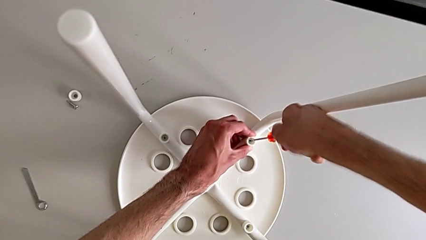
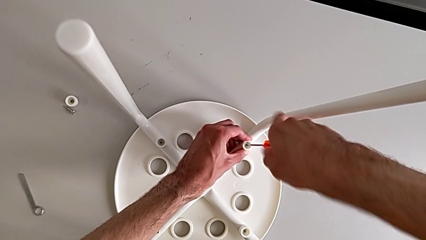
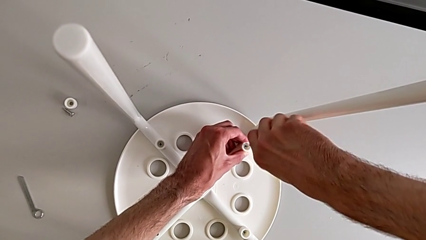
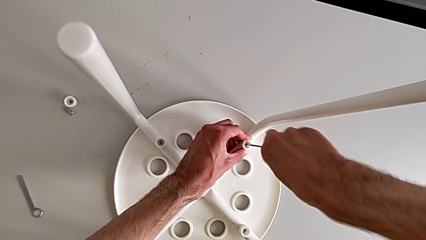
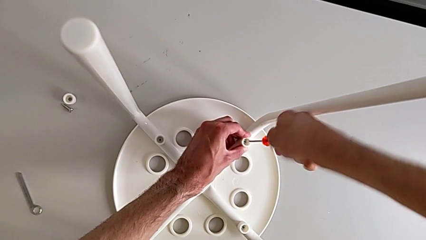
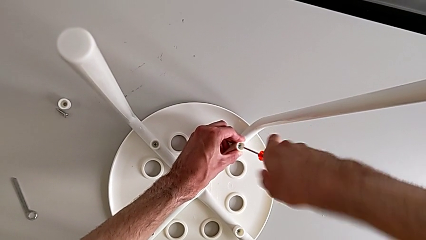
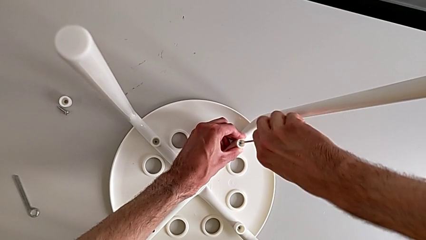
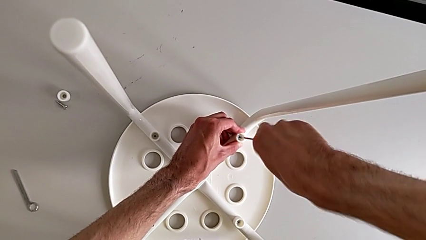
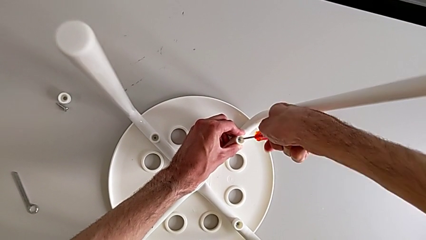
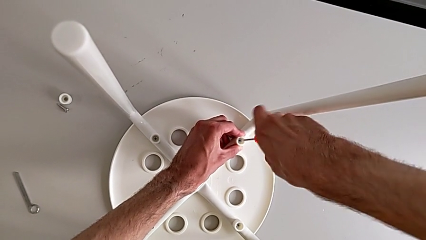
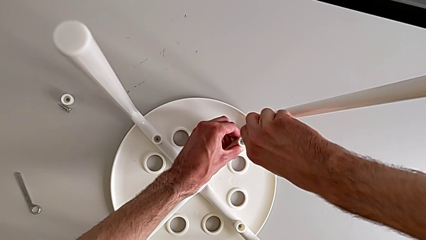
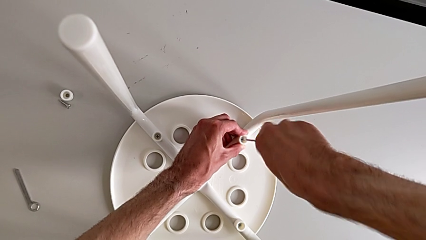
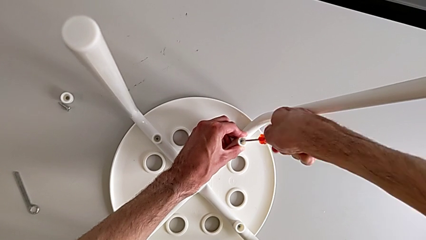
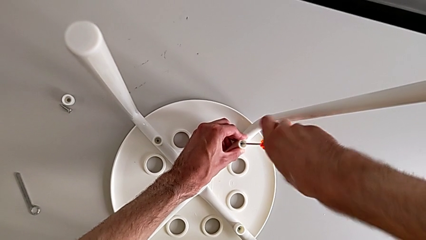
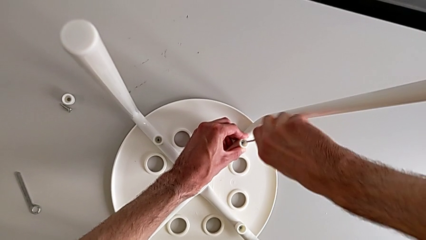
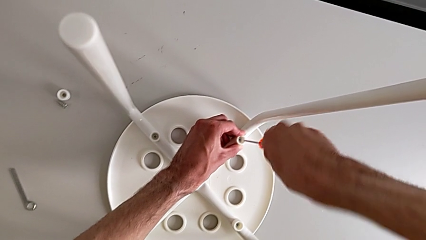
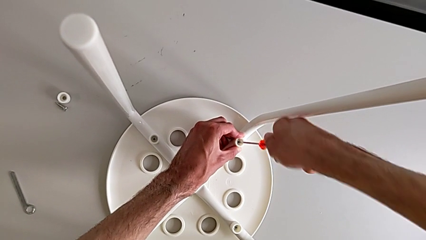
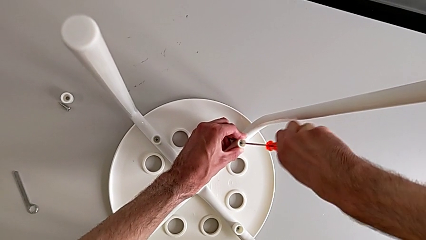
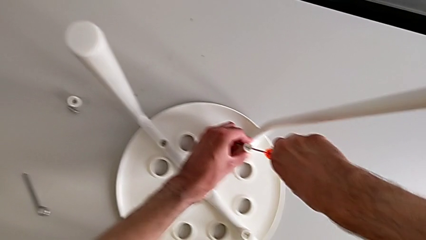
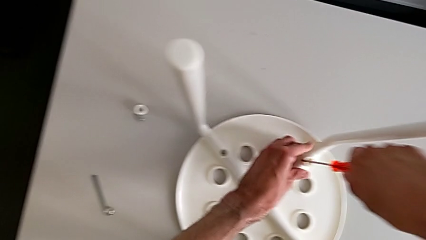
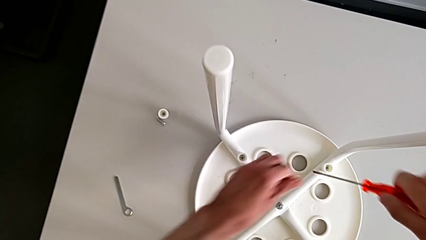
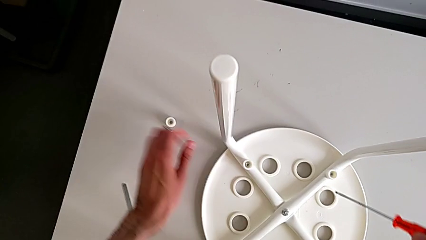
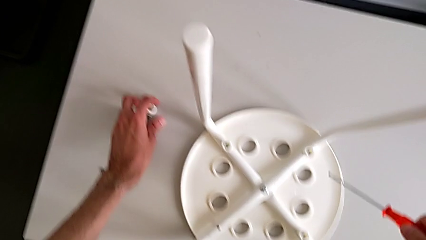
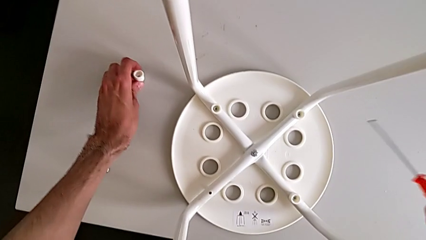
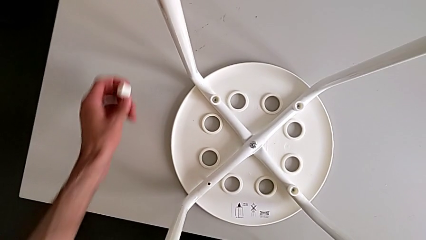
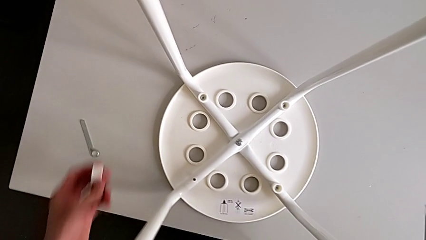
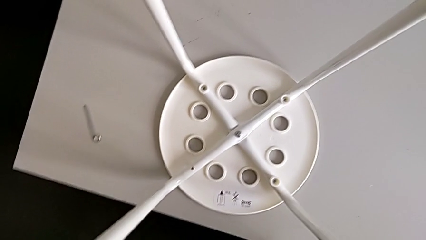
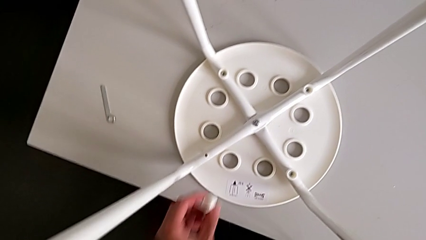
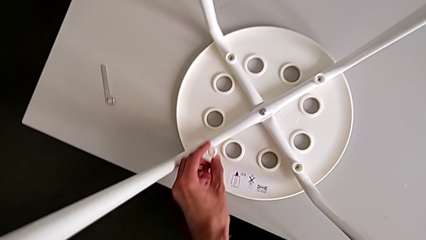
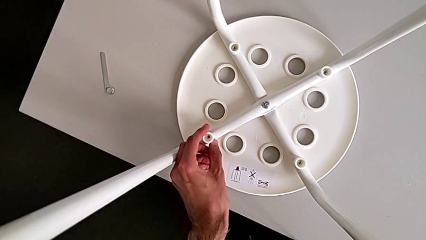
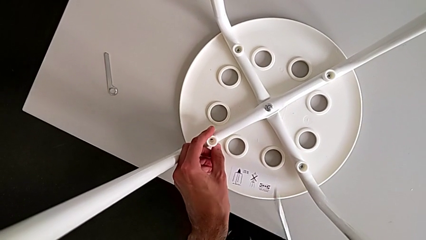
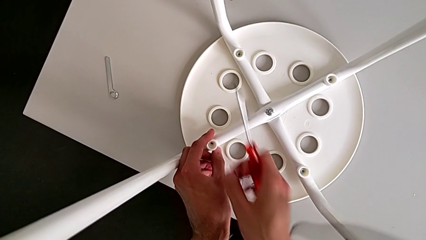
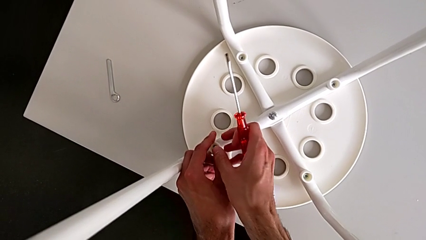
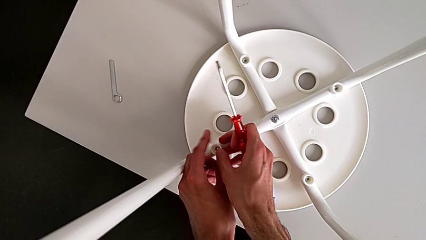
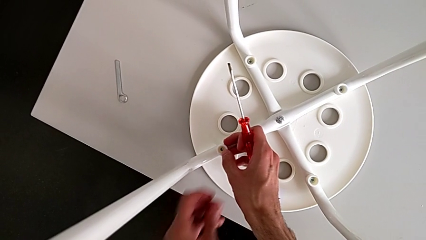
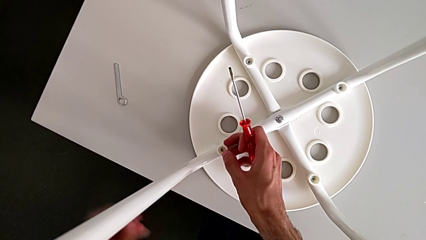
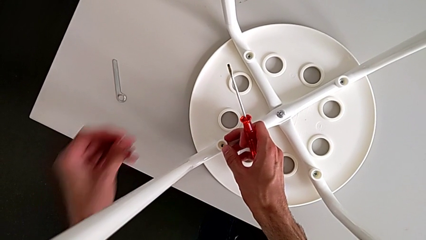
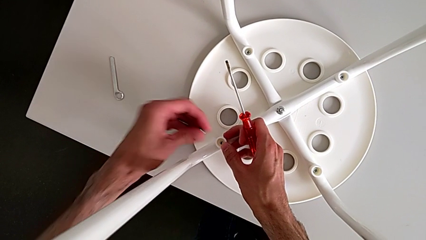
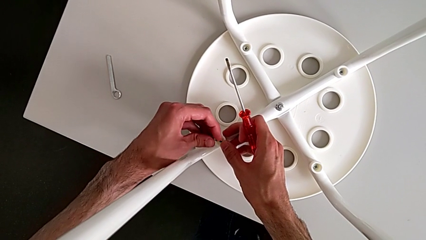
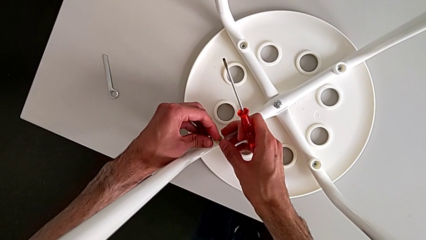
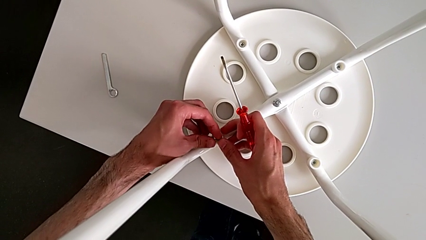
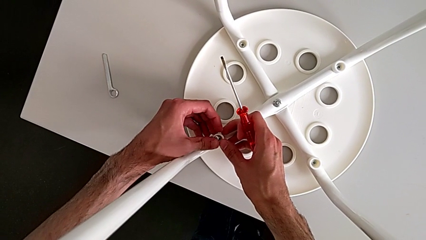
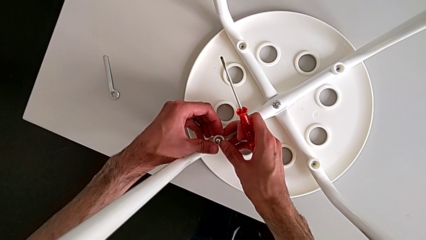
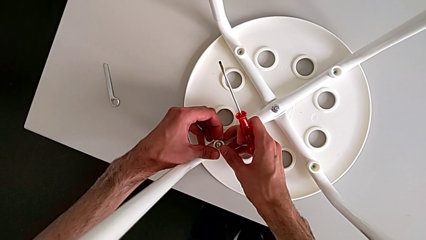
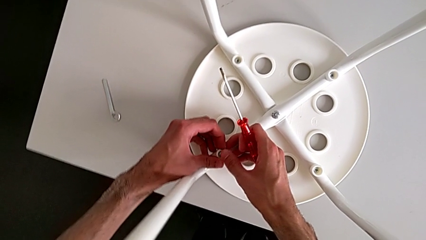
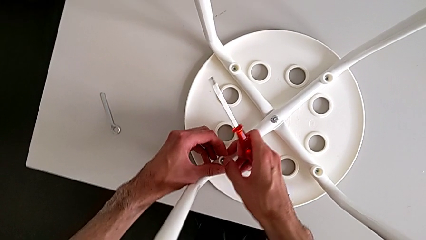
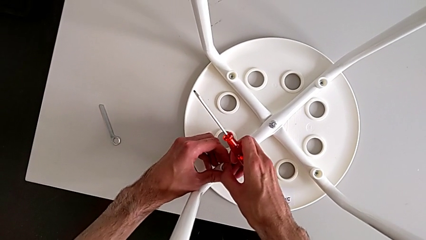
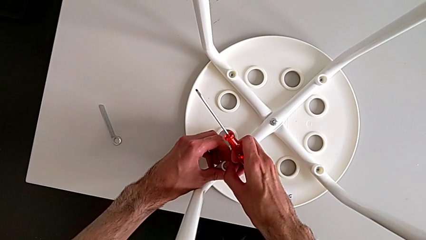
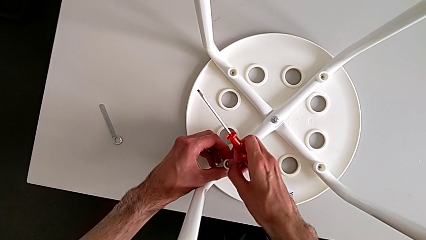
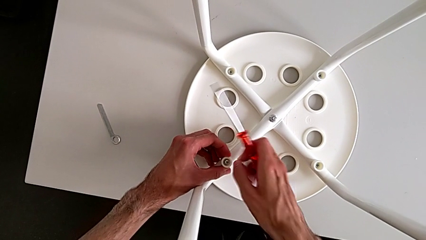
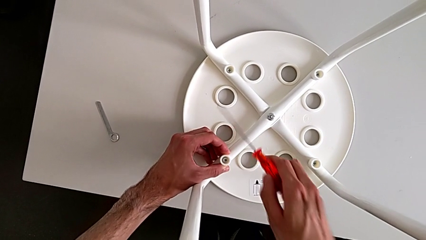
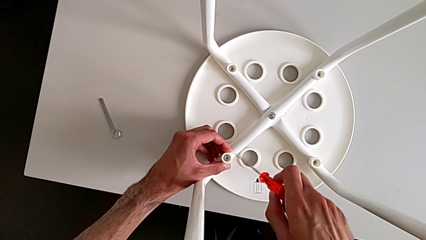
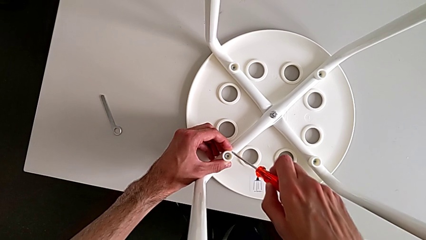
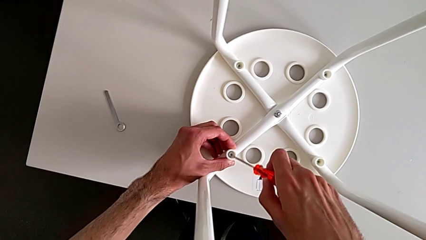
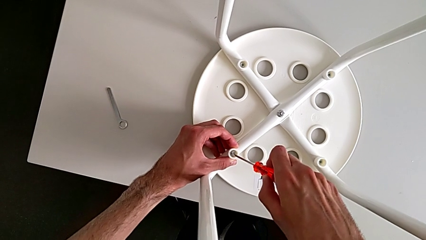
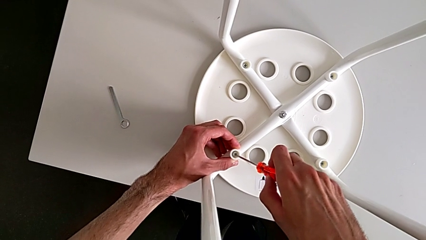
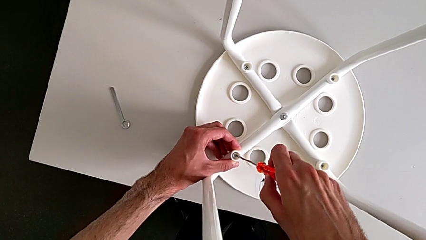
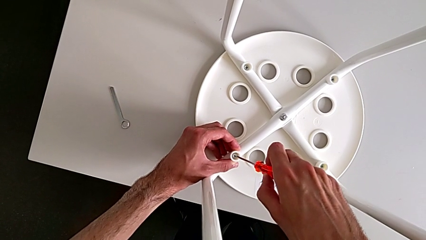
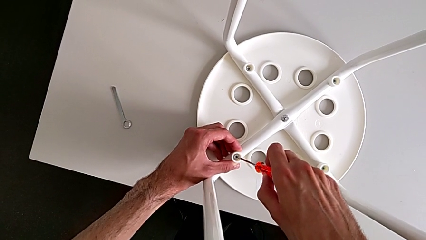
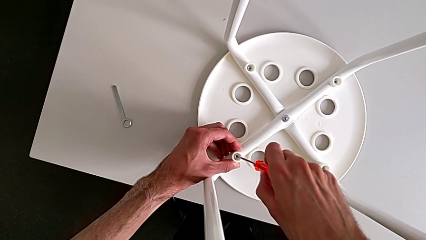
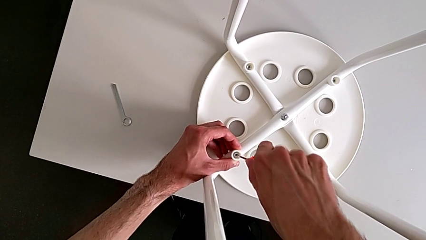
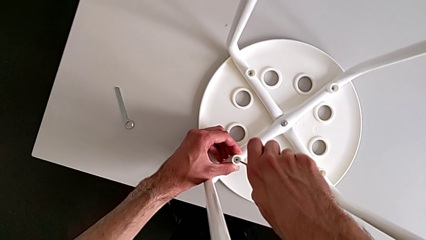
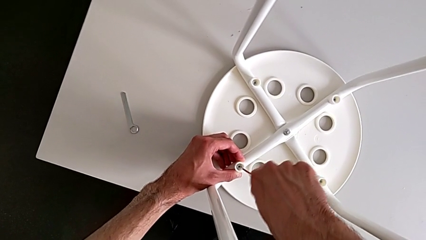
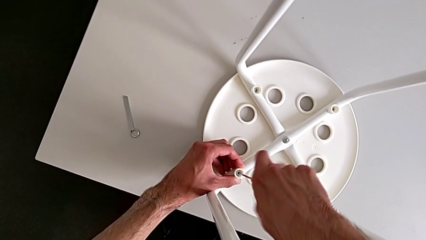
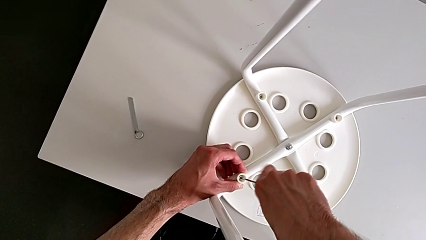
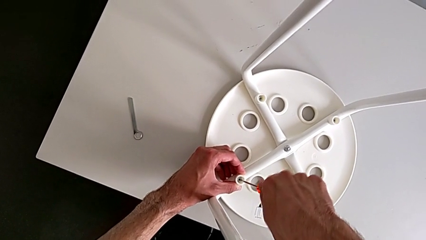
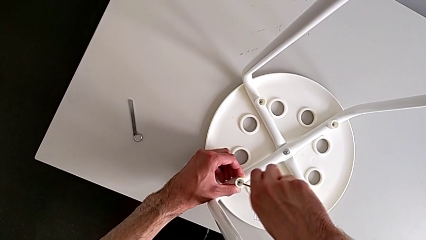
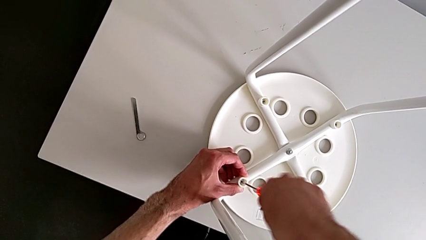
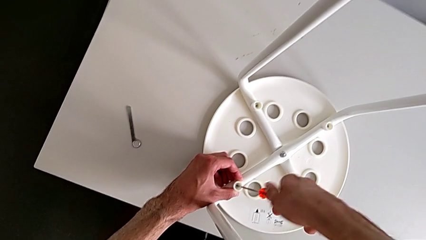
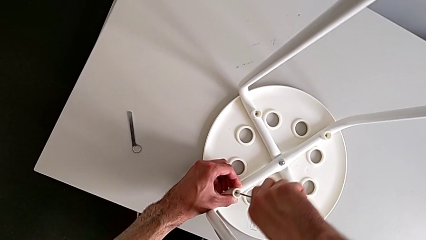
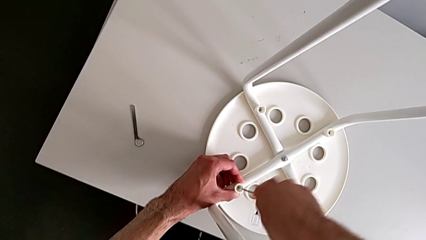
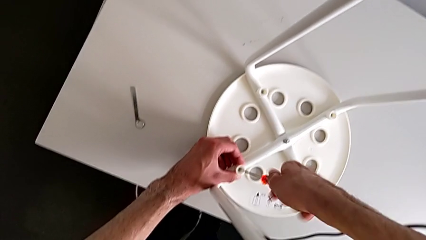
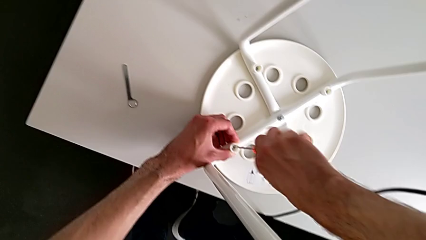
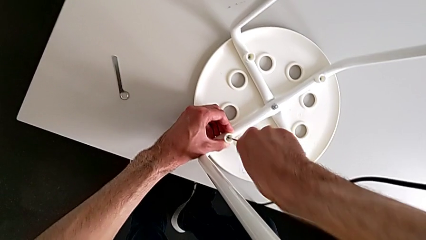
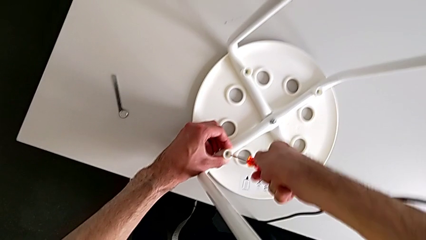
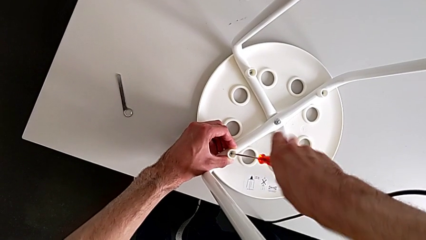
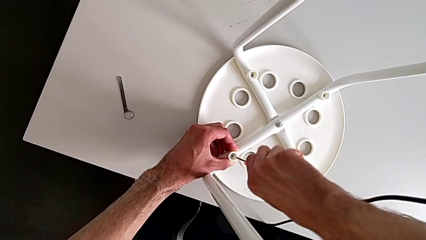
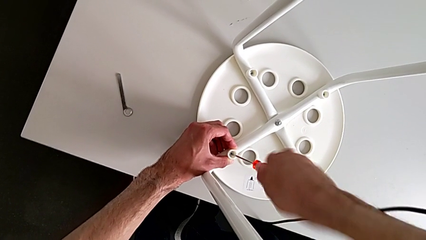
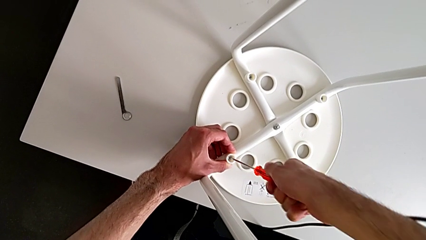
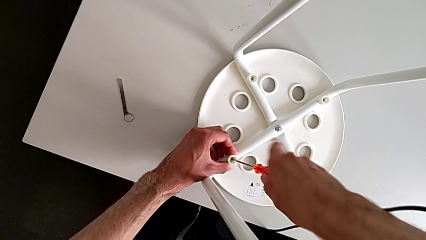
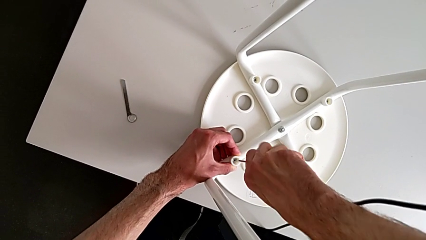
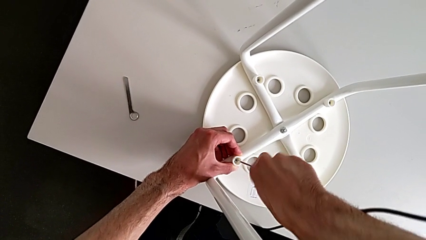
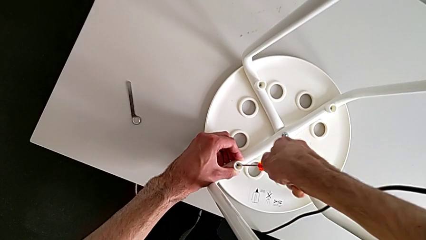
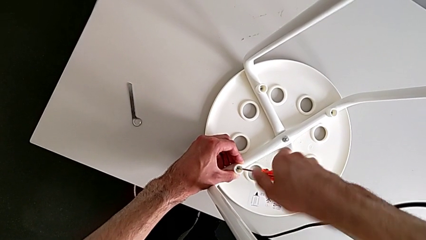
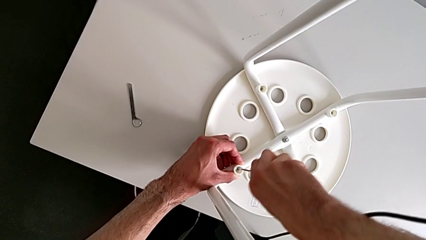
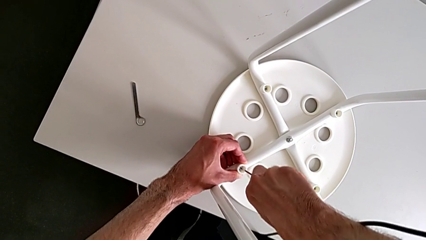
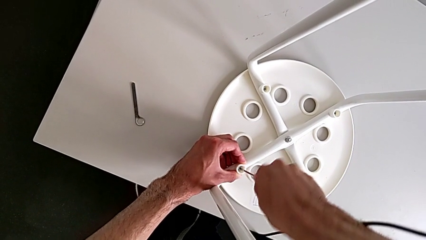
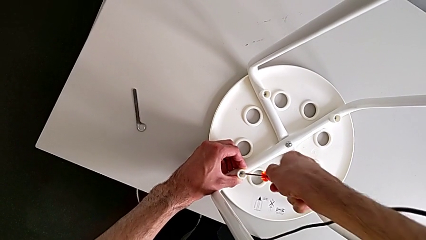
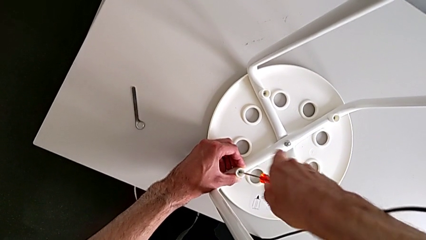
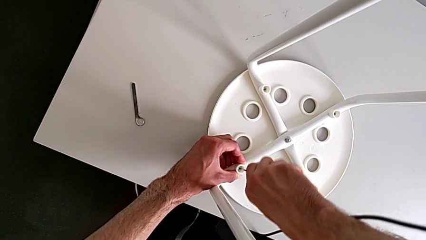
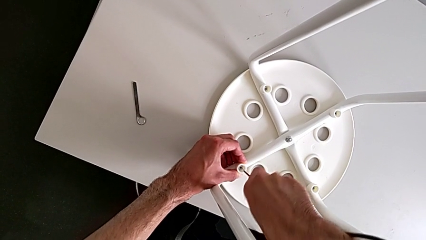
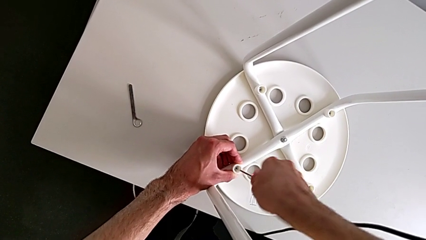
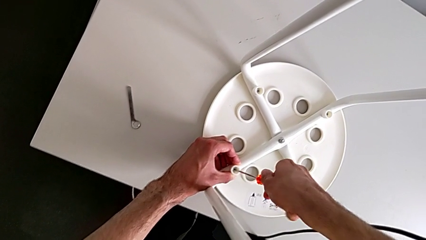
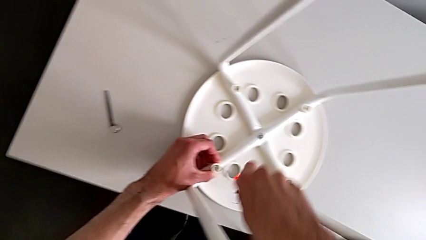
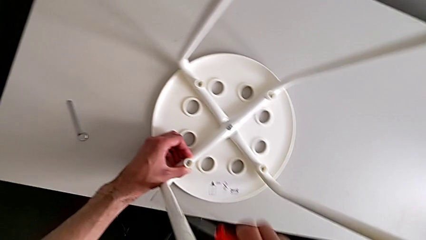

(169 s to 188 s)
The camera wearer is assembling the seat board with the leg frame. They keep screwing the screw, withdraw the screwdriver, grab the washer, align it, insert the screw, insert the screwdriver, screw the screw and withdraw the screwdriver.
